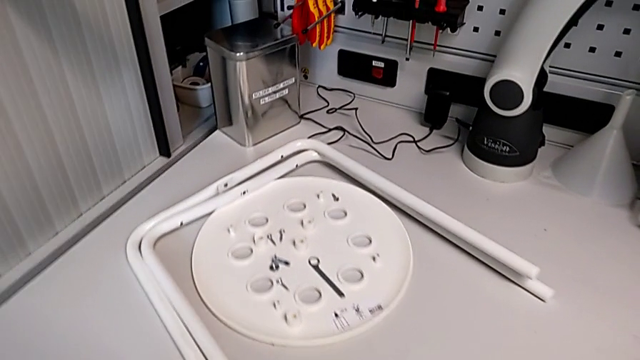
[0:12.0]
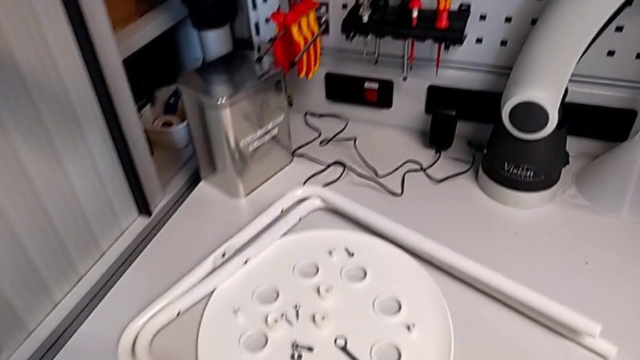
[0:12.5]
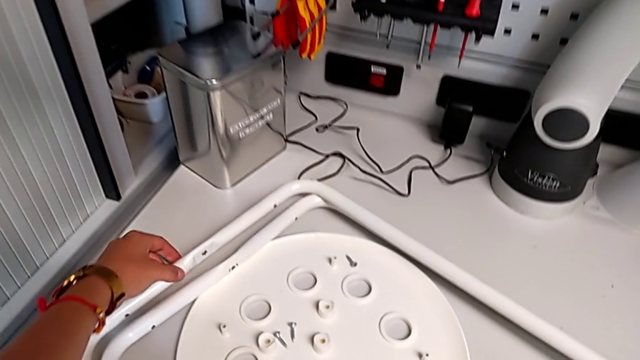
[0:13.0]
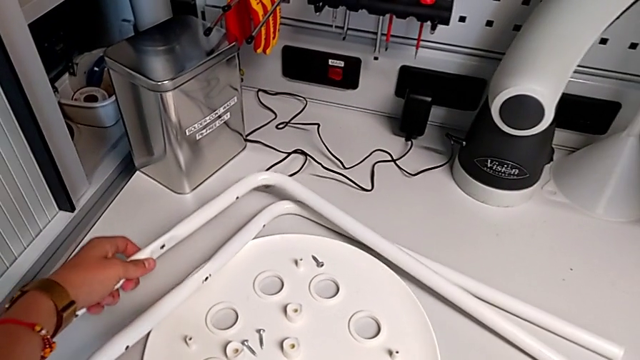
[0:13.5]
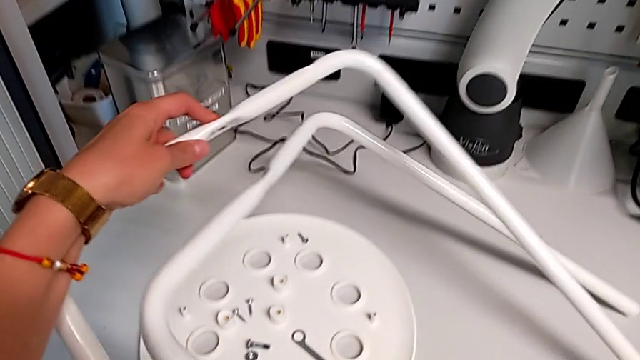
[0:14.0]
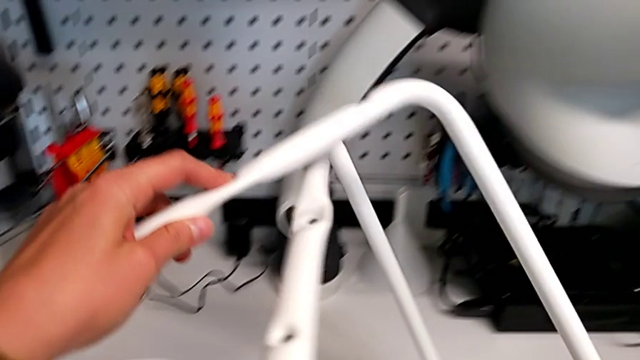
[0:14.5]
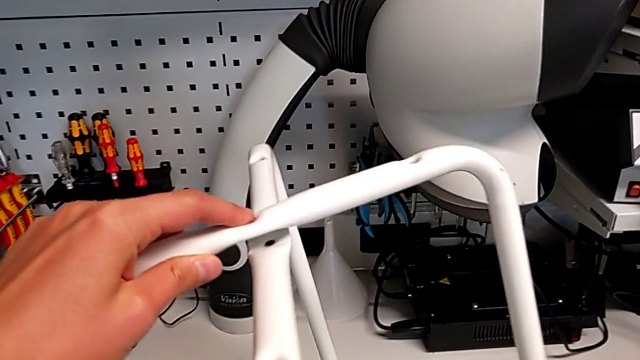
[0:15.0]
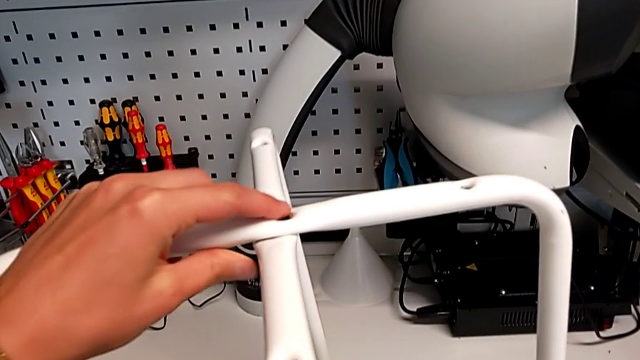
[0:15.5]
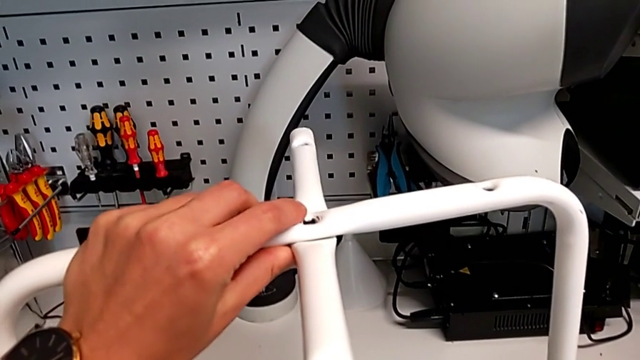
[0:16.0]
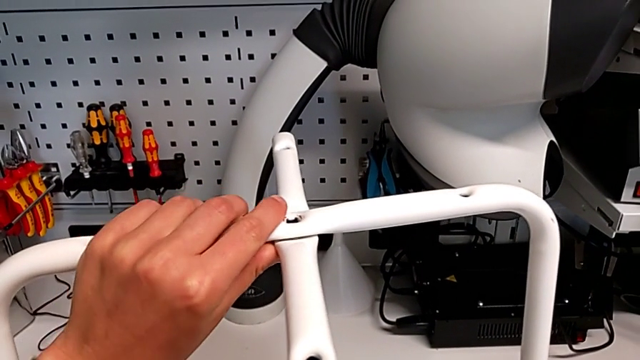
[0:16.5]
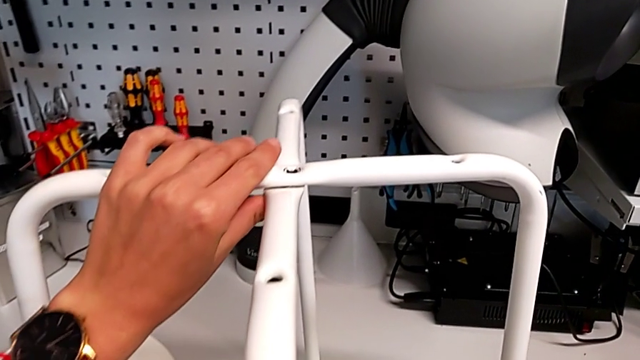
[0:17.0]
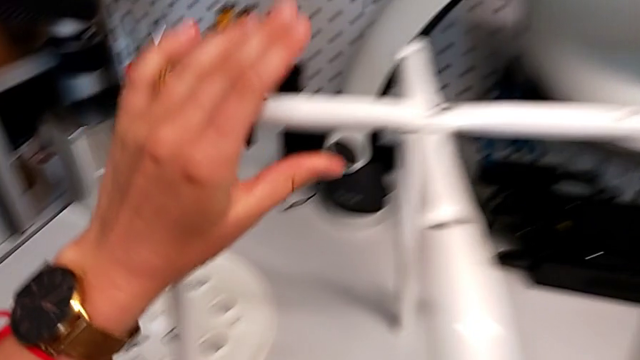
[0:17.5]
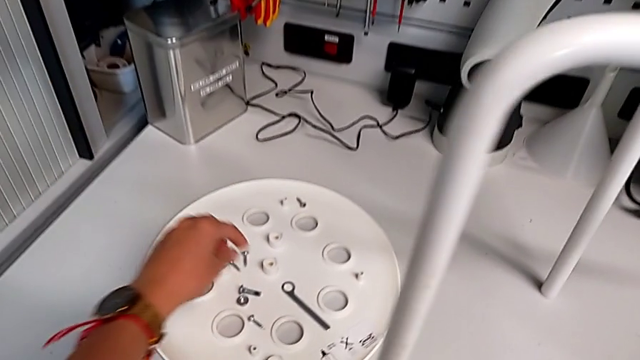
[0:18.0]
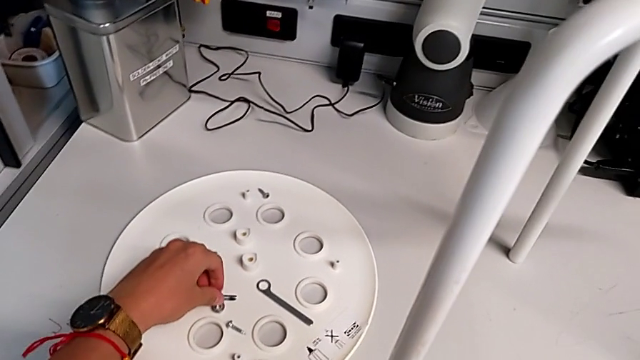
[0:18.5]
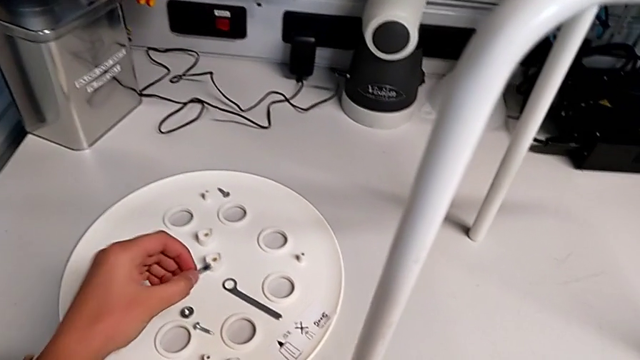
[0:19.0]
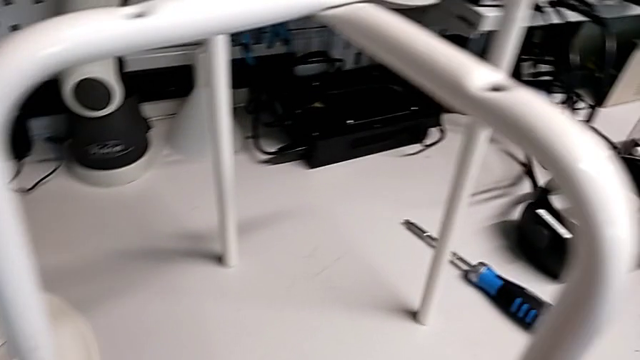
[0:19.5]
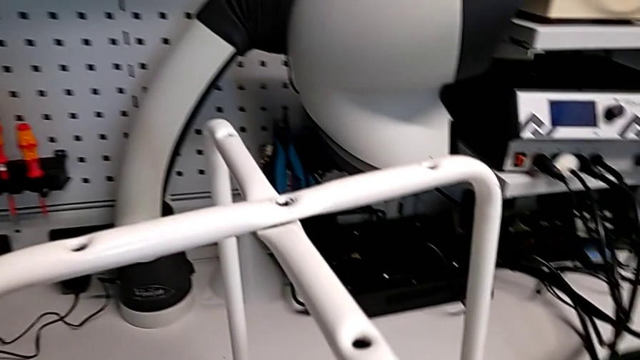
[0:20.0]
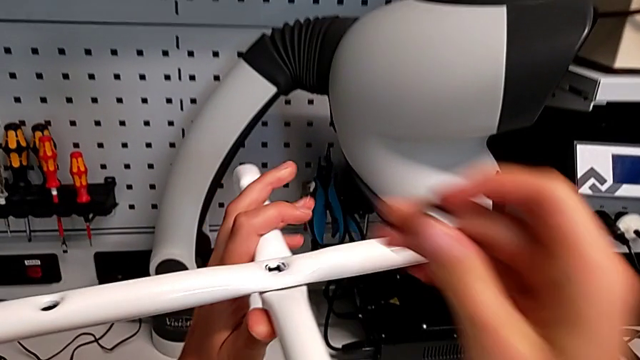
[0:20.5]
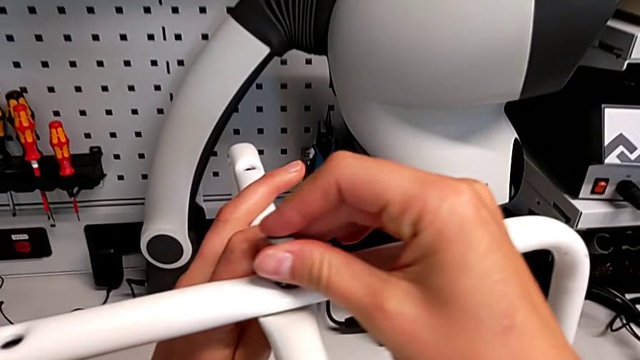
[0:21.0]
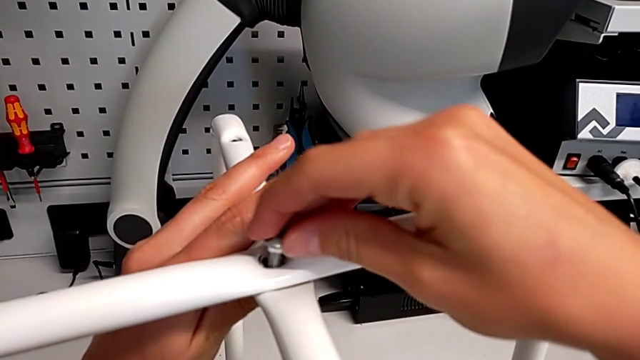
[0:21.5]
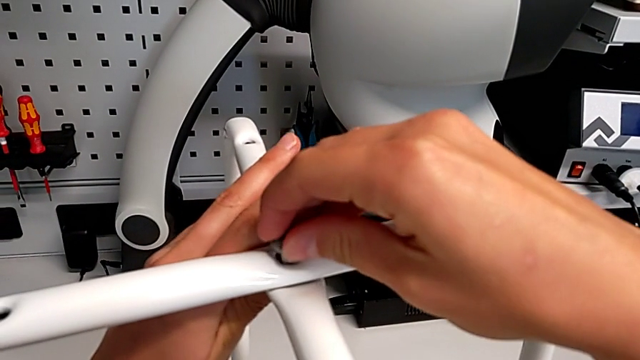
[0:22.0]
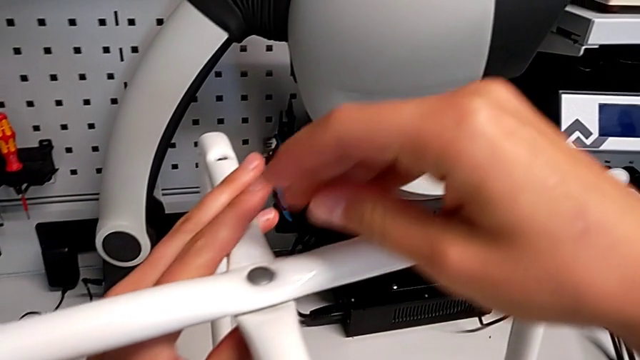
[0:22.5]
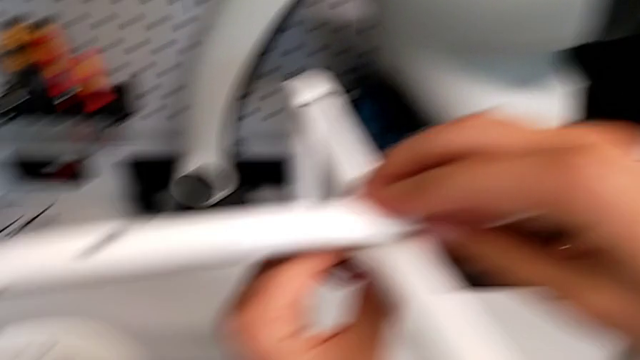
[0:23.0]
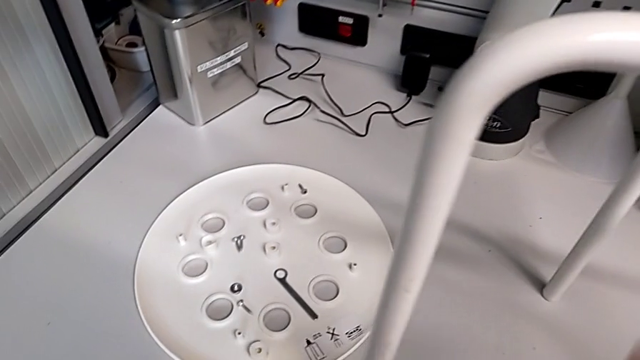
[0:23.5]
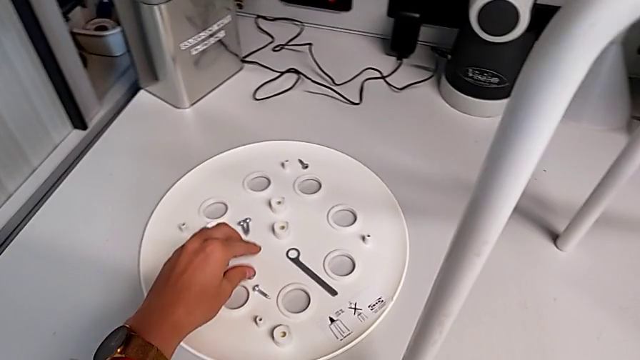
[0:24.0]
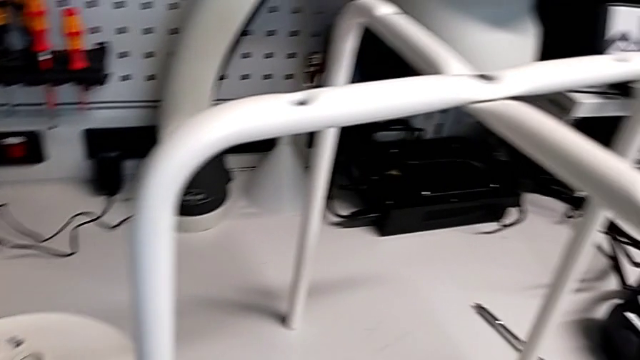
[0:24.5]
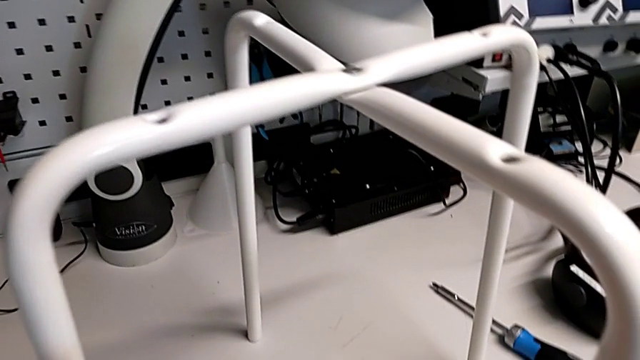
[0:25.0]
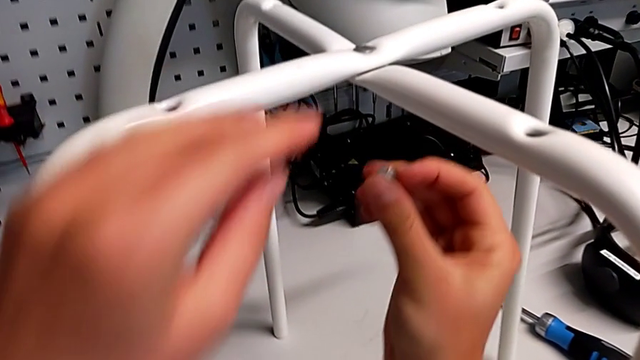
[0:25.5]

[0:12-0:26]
The camera wearer is assembling the furniture legs. They approach the leg, grab it, lift it and align it. They approach the bolt, grab it, approach the leg and insert the bolt. They approach the hex nut, grab it and approach the leg.

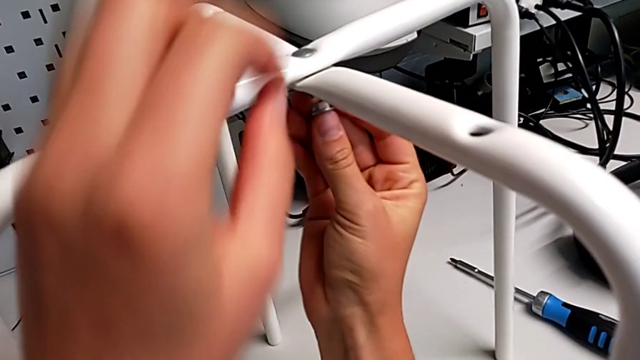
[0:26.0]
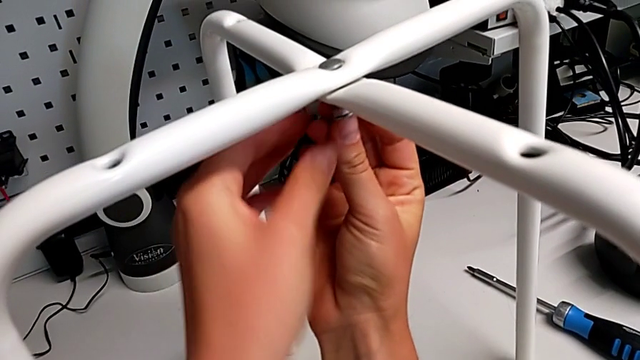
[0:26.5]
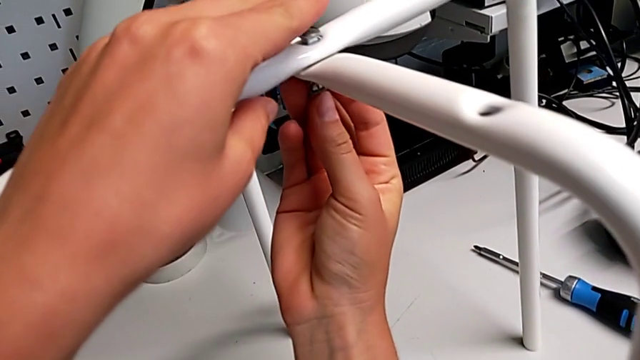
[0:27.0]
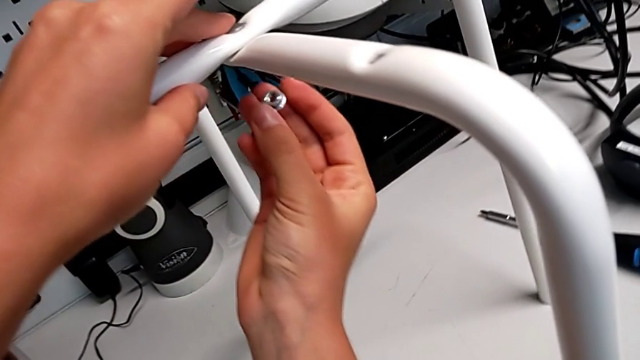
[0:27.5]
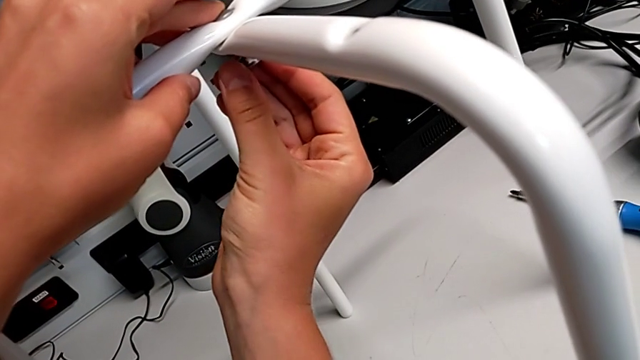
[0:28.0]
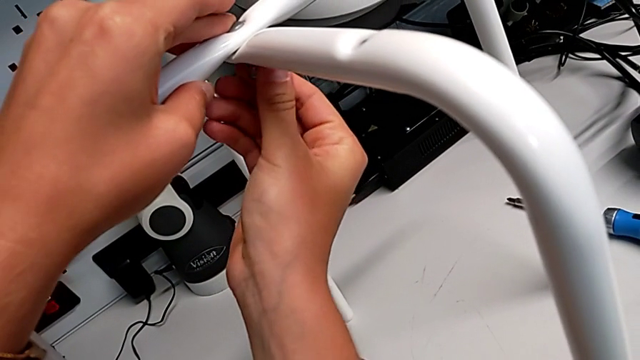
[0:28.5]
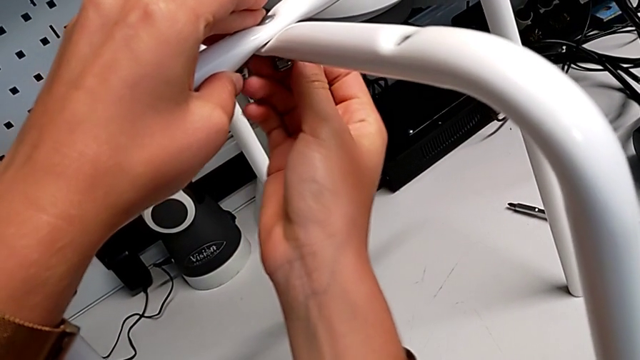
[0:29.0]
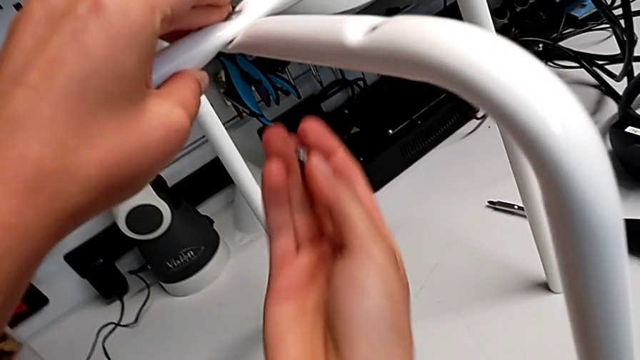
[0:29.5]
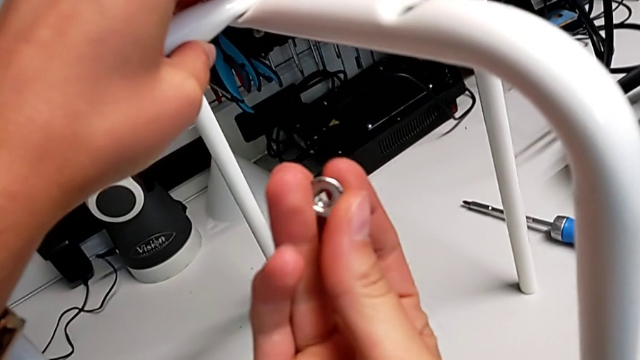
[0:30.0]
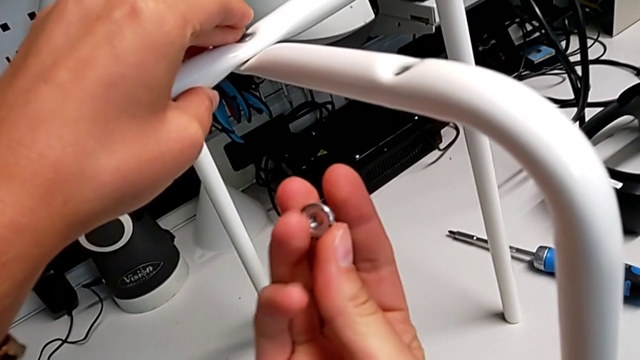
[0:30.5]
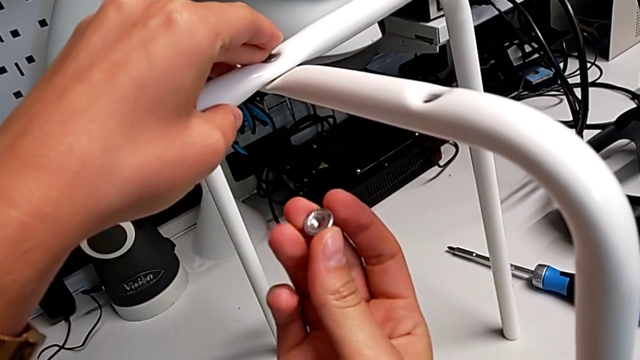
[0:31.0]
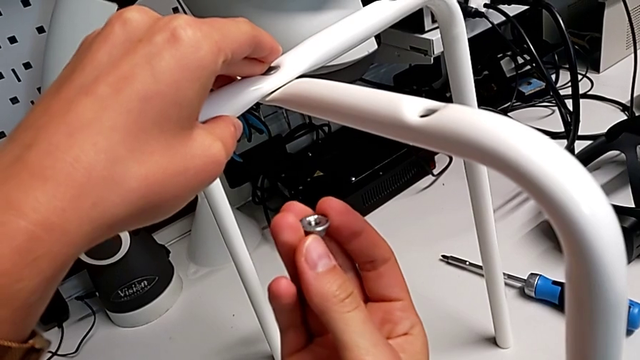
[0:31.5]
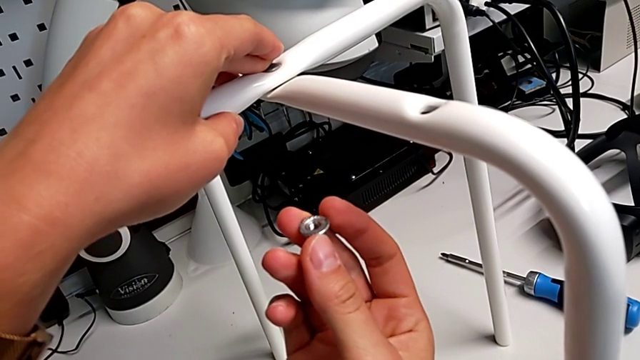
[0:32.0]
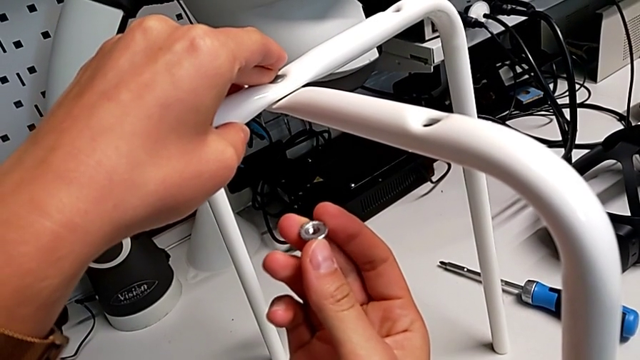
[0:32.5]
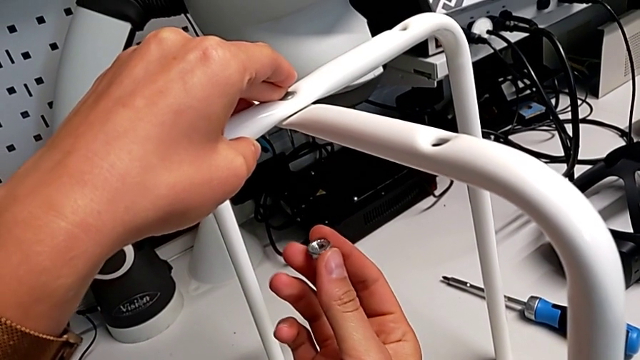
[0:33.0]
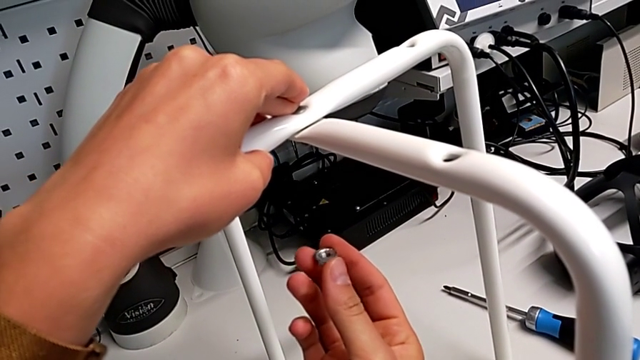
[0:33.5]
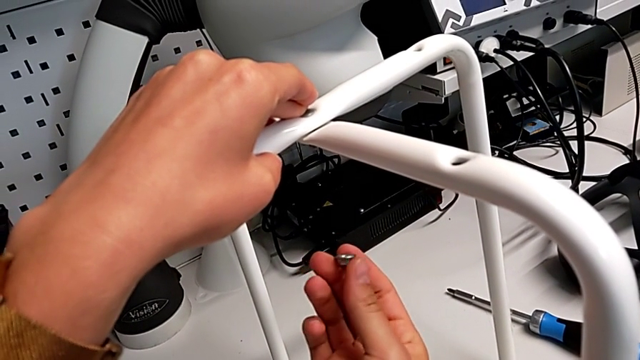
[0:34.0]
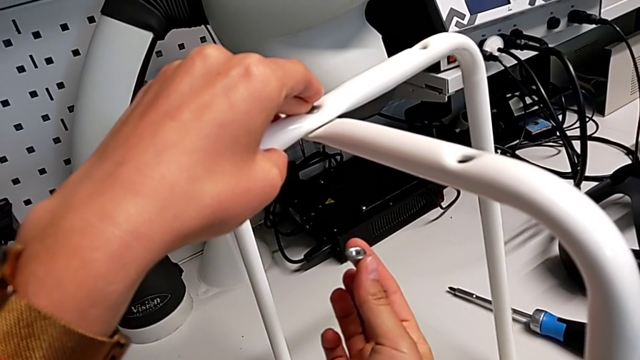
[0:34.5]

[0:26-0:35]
The camera wearer is assembling the furniture legs. They wrongly insert the hex nut, rotate it and screw it upside down. They disassemble the hex nut with the right hand and rotate it.
